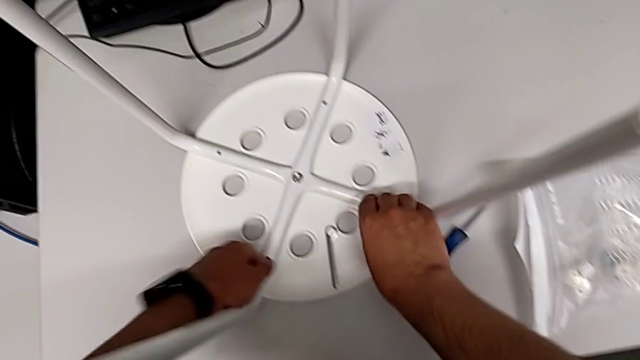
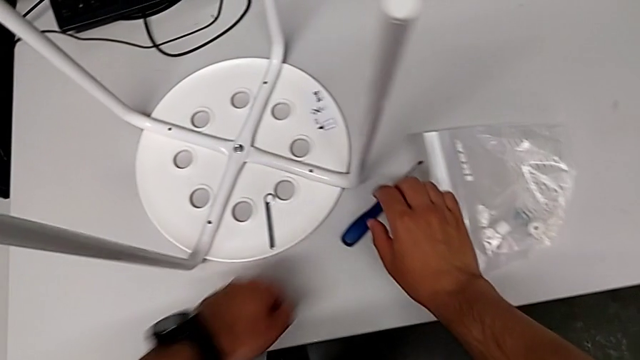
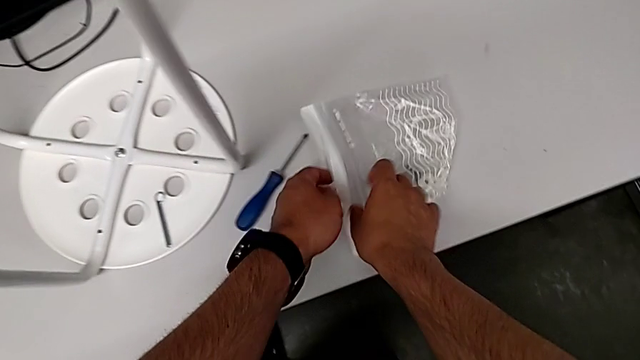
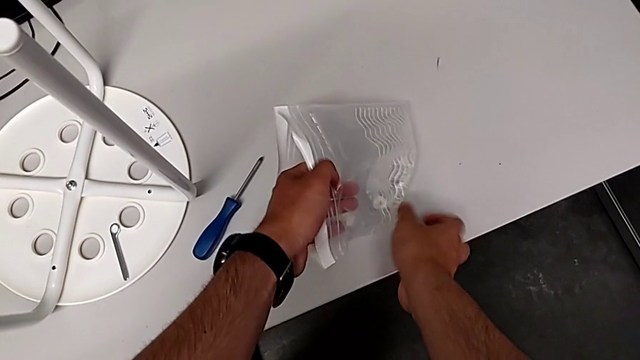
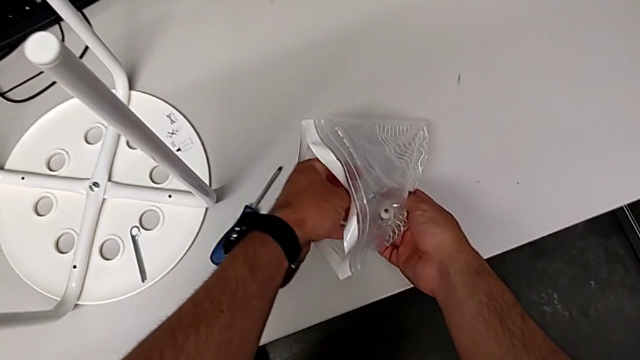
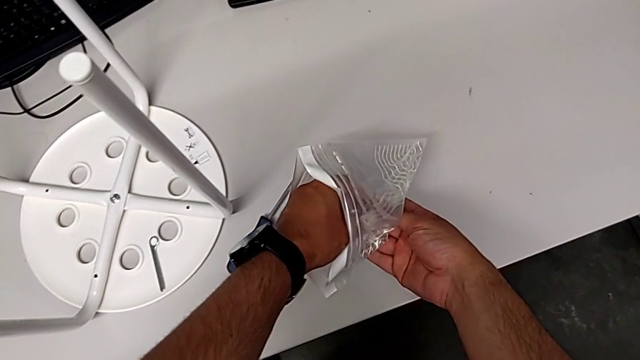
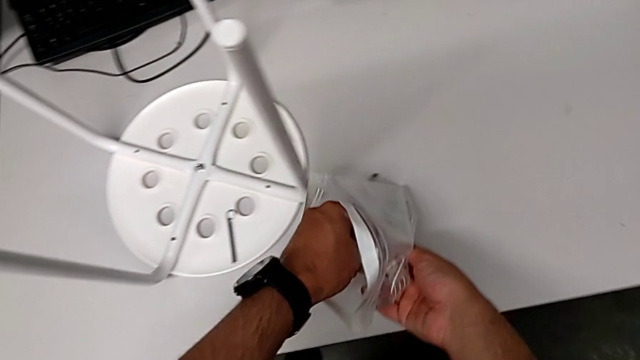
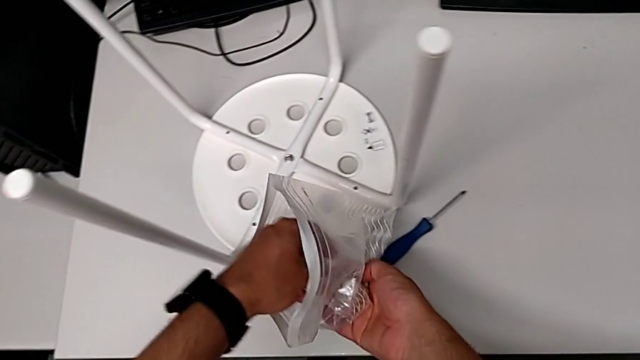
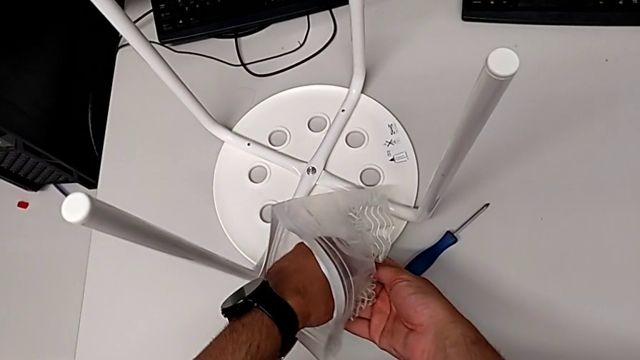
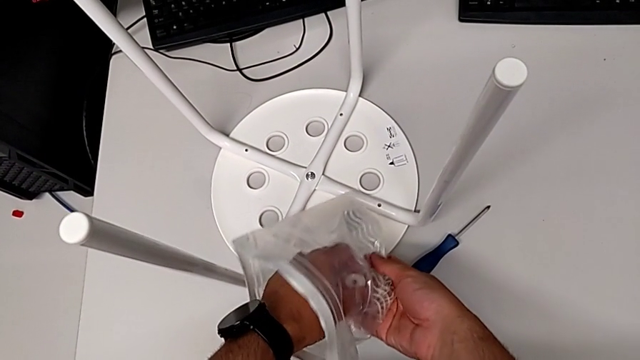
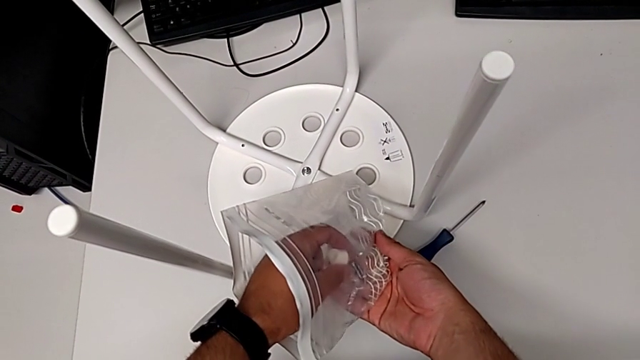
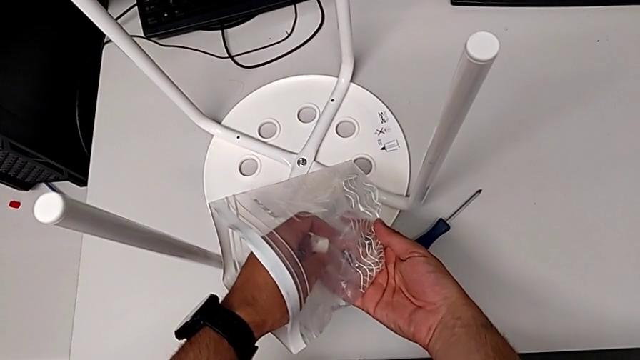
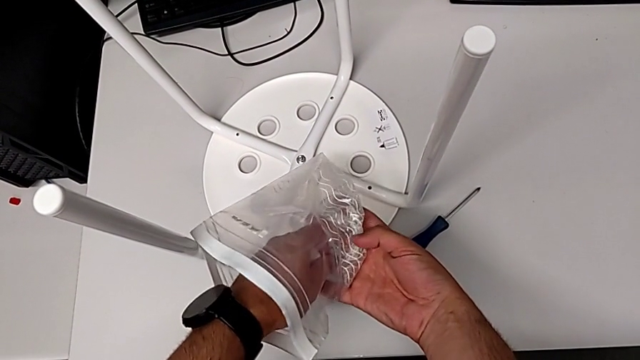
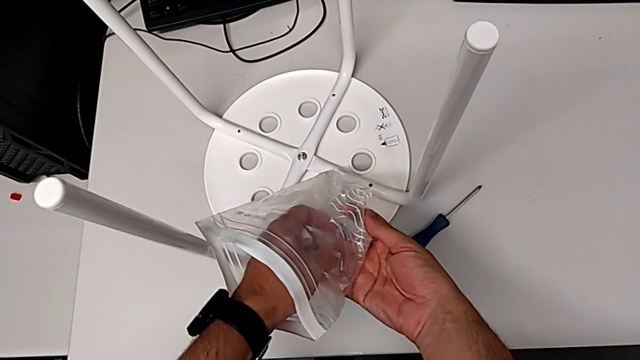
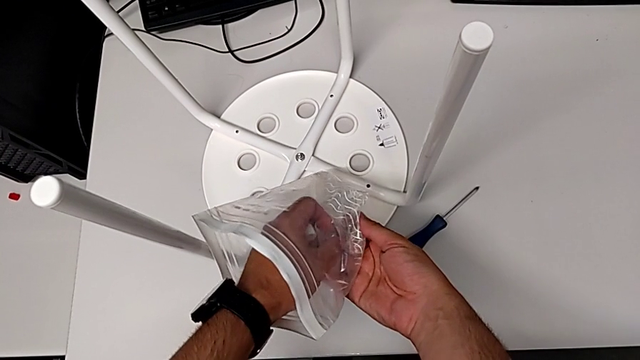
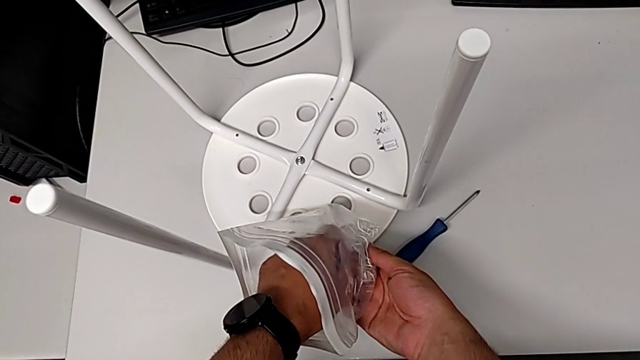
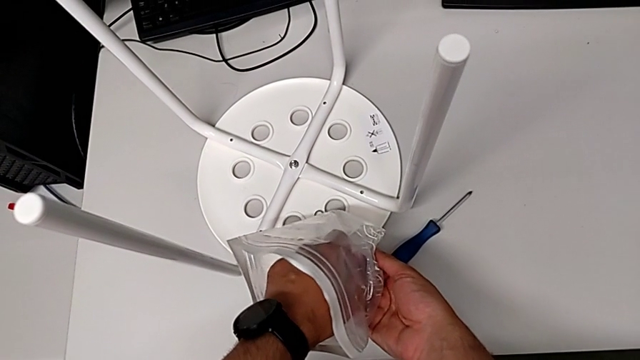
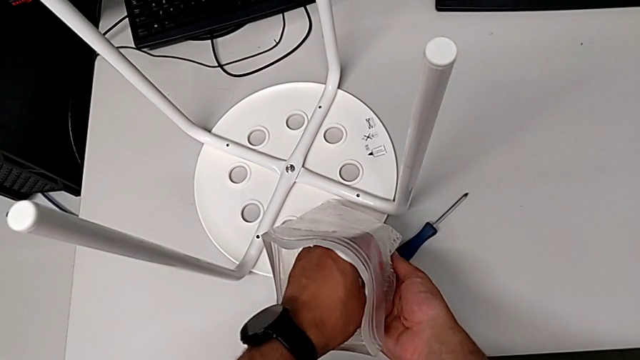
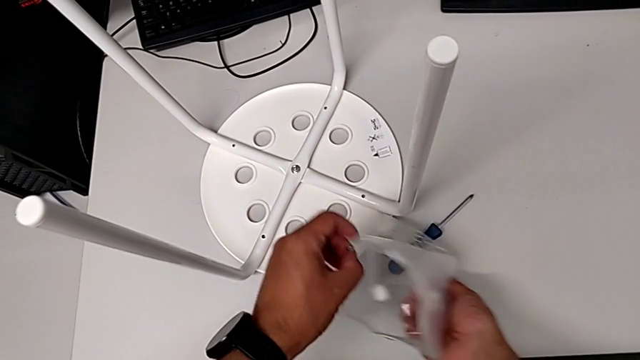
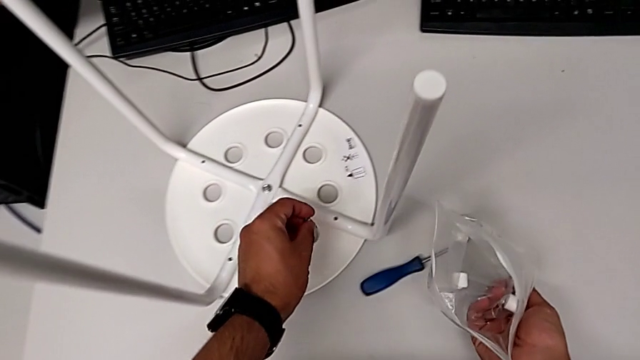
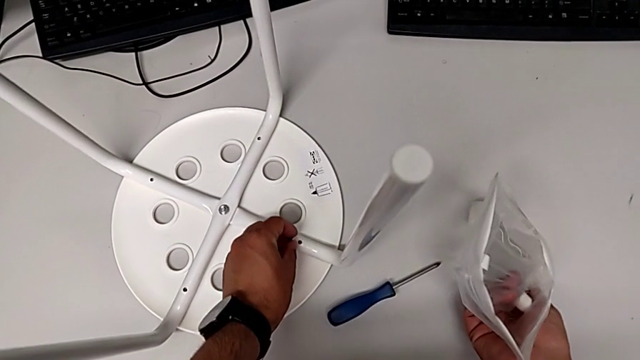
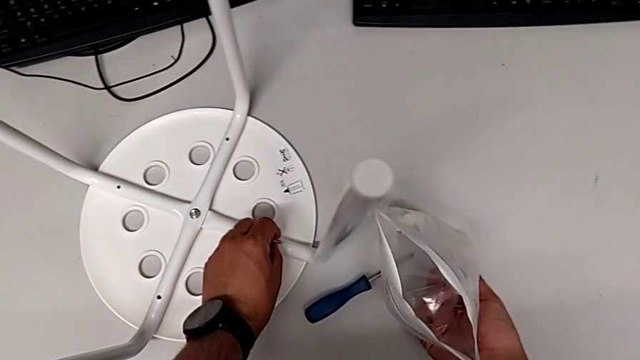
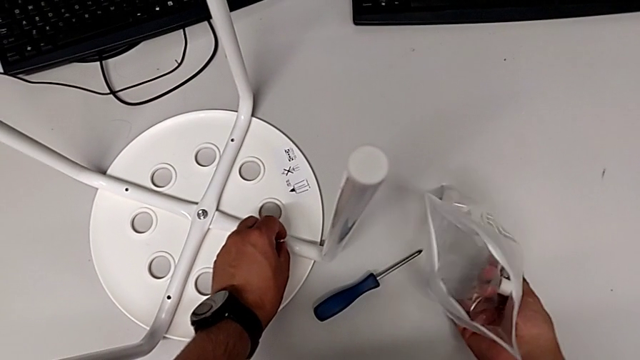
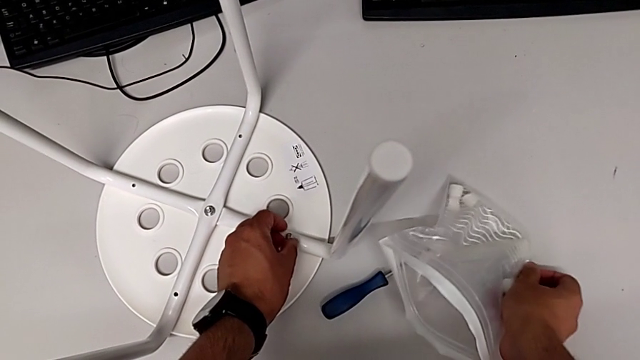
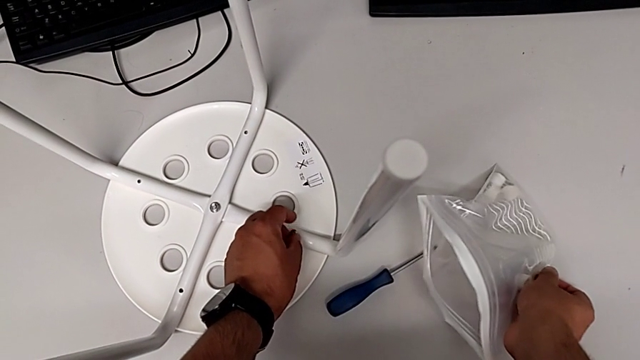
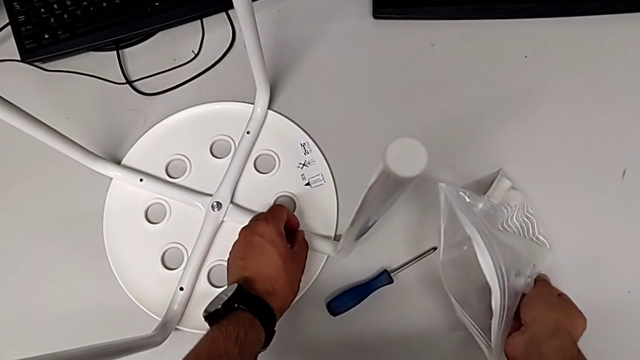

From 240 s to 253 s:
The camera wearer is assembling the seat. They grab the bag, inspect the washer, grab it, grab the screw, wrongly insert it and disassemble it.

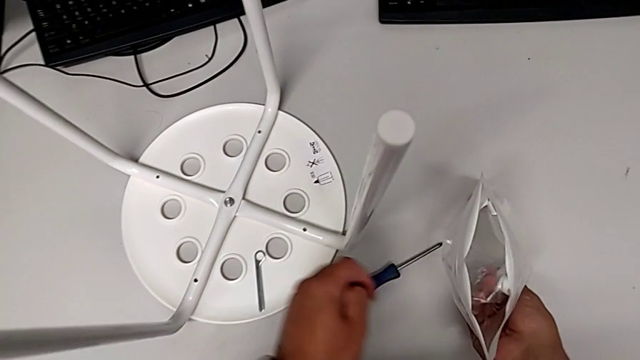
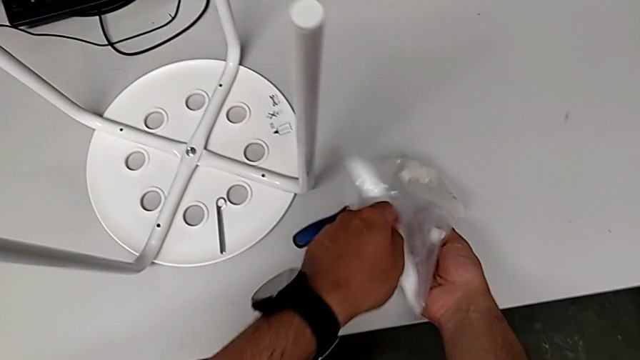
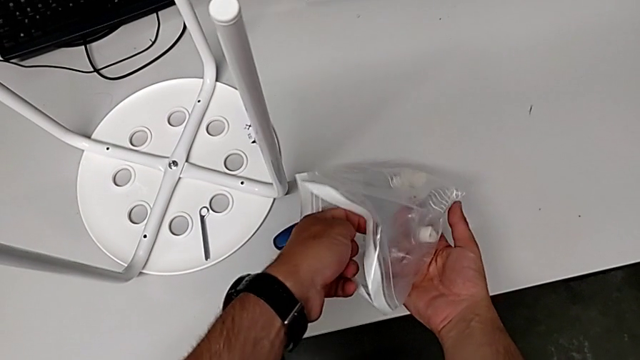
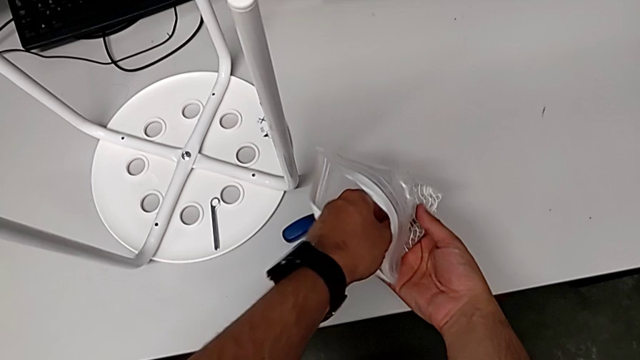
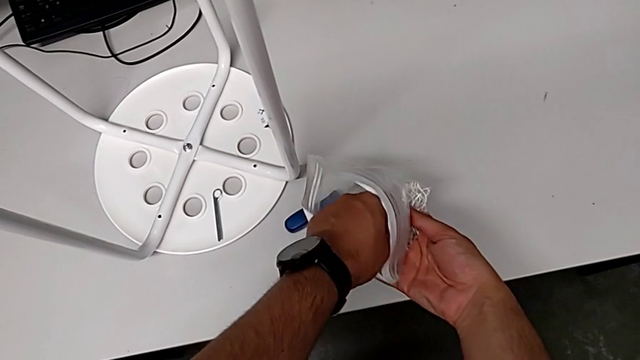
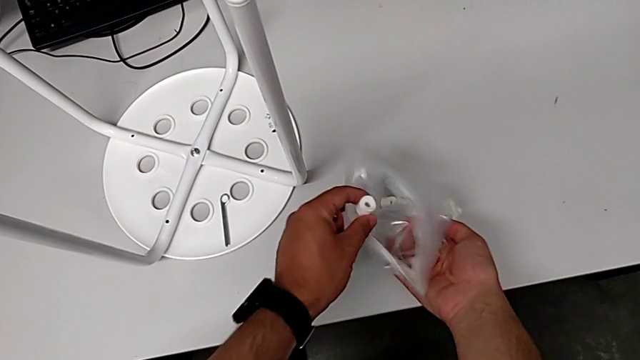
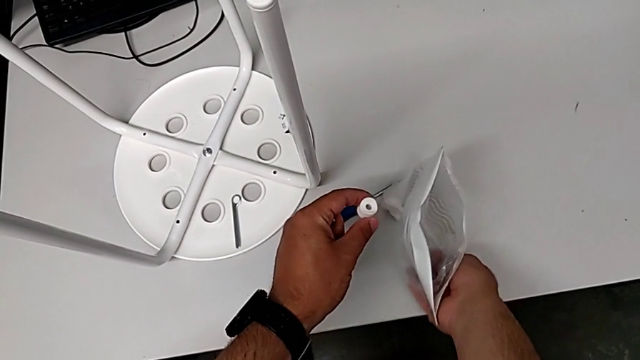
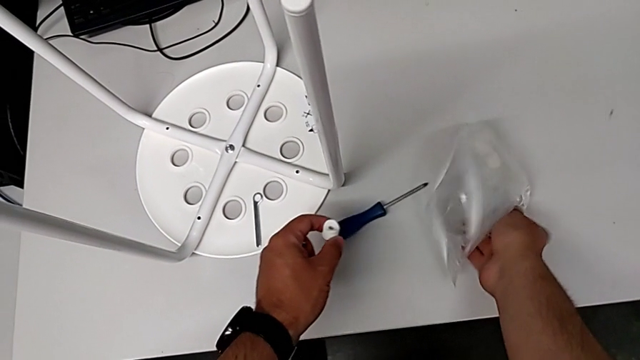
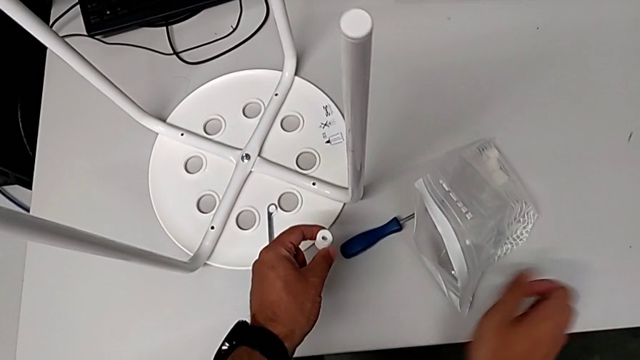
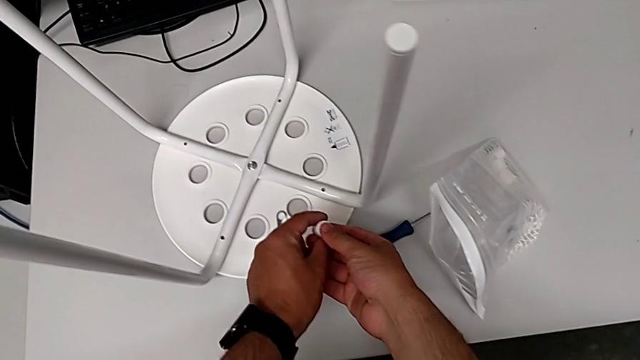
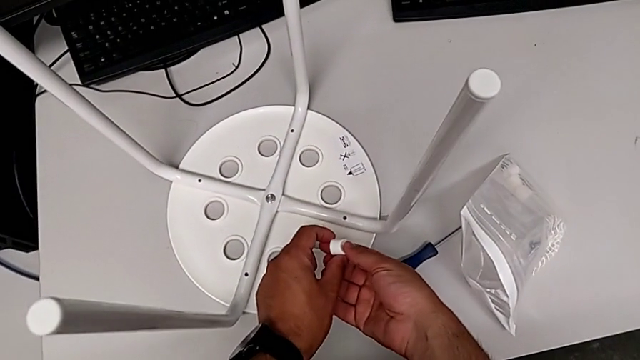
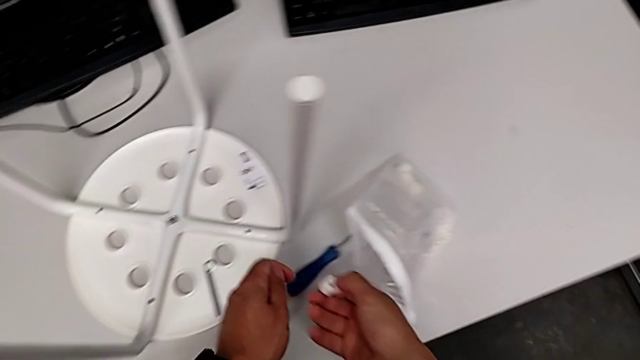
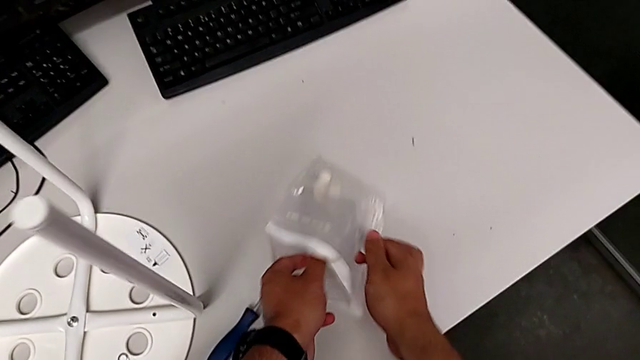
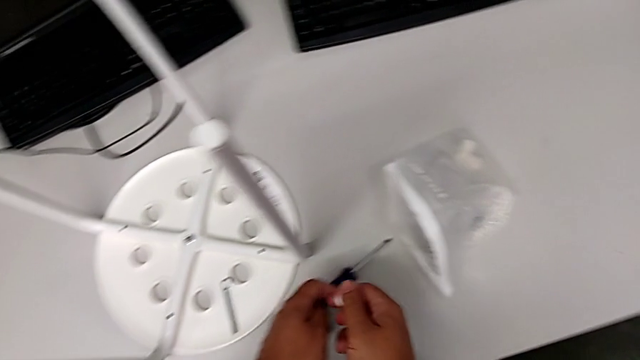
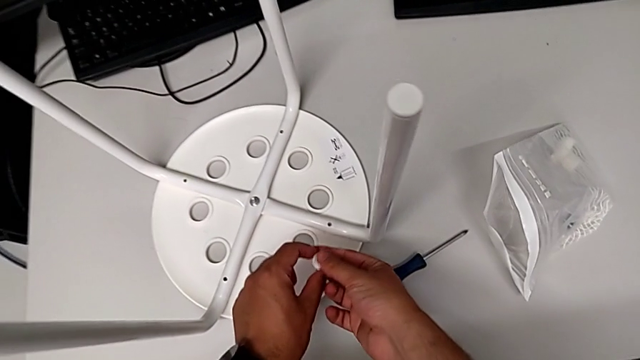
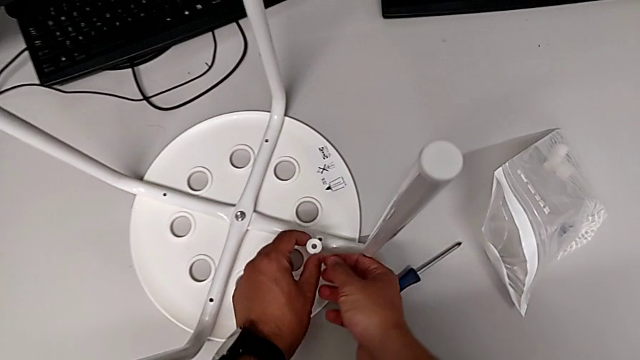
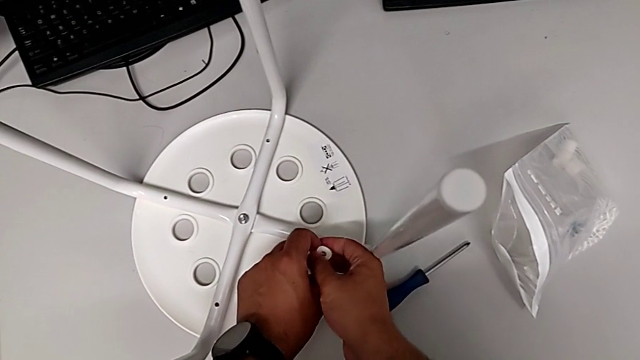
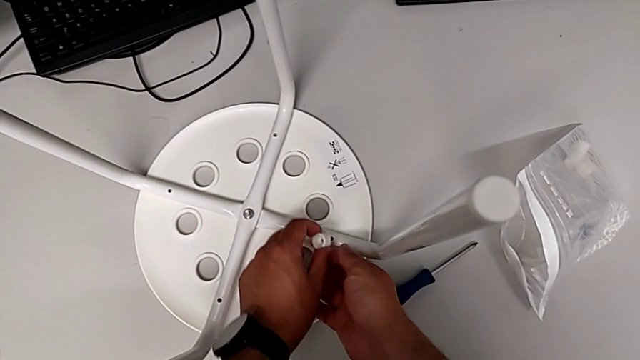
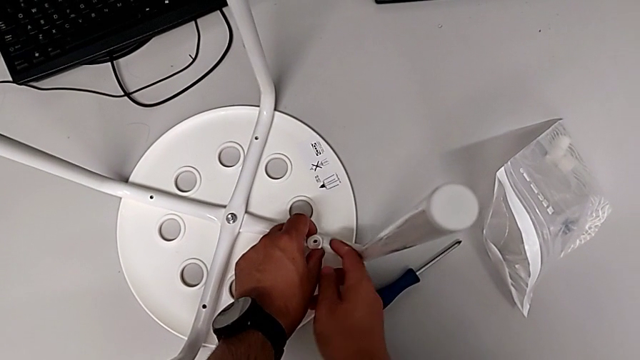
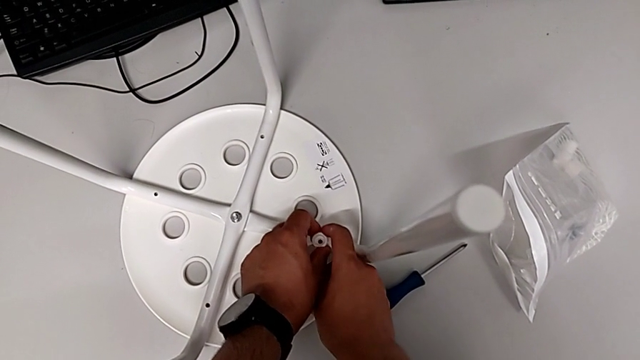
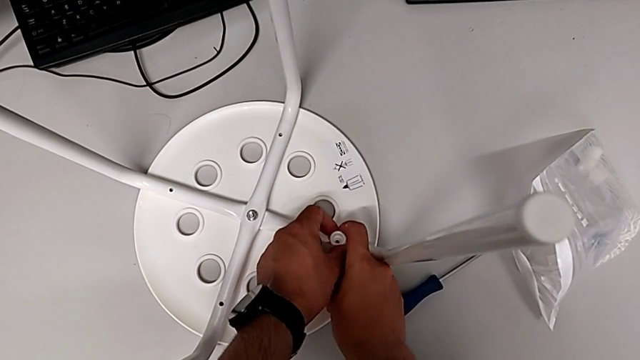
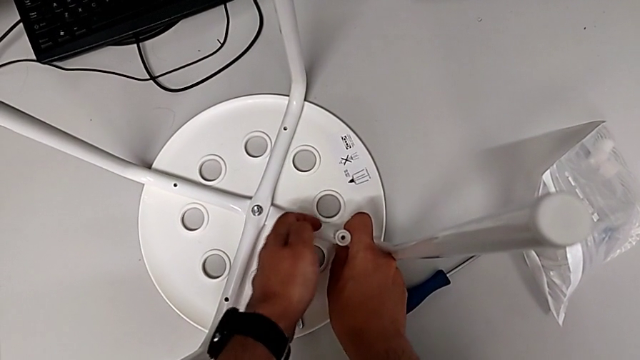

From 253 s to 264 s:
The camera wearer is assembling the seat. They grab the washer, place the bag, slide it, wrongly approach the washer, rotate it and insert it.
